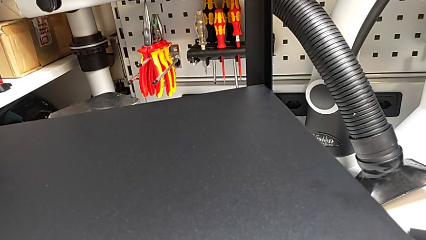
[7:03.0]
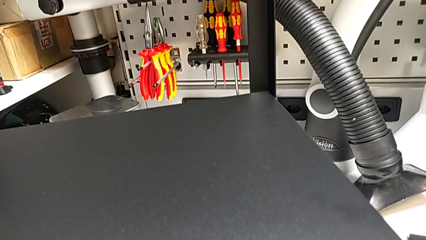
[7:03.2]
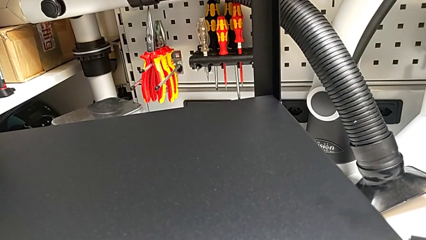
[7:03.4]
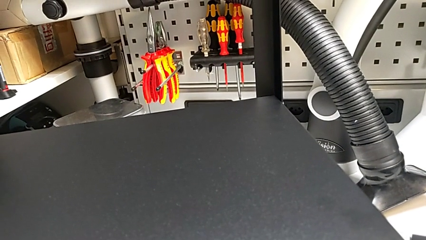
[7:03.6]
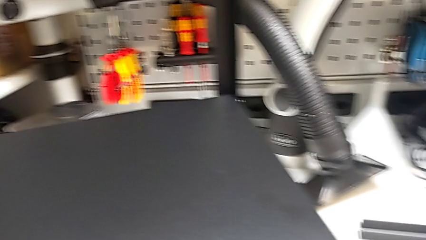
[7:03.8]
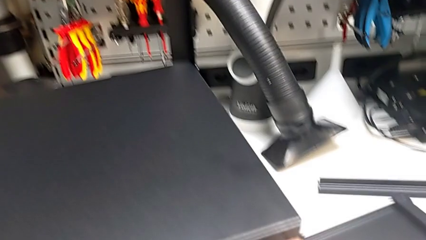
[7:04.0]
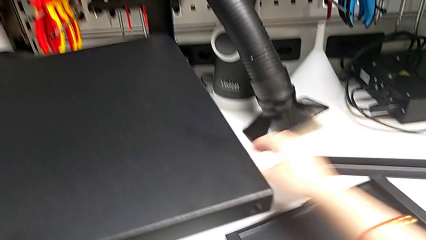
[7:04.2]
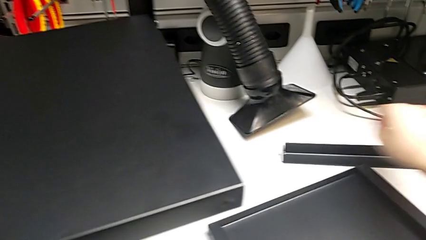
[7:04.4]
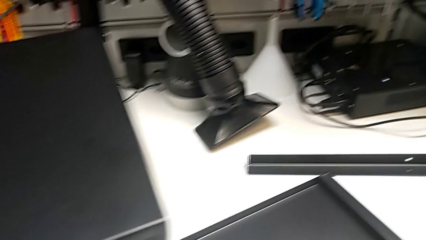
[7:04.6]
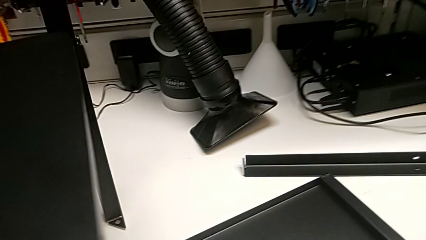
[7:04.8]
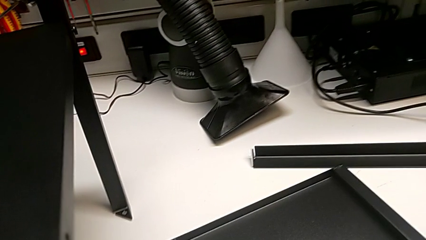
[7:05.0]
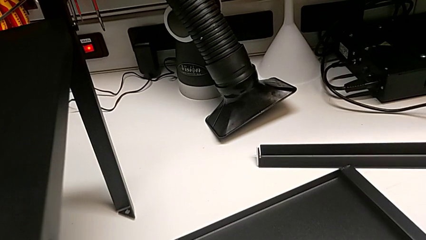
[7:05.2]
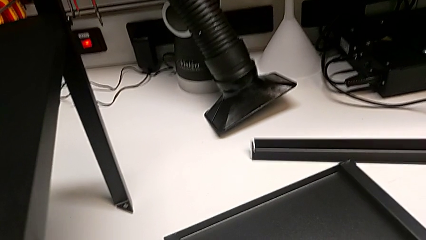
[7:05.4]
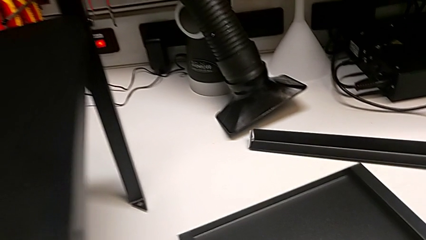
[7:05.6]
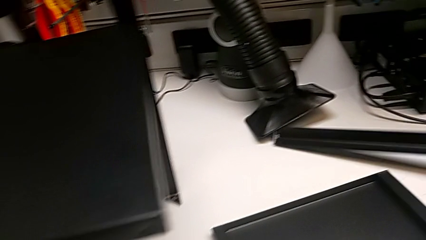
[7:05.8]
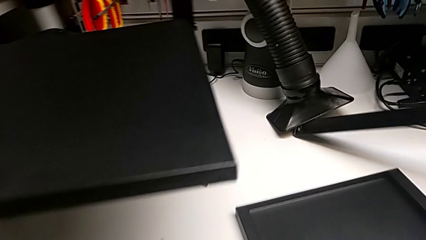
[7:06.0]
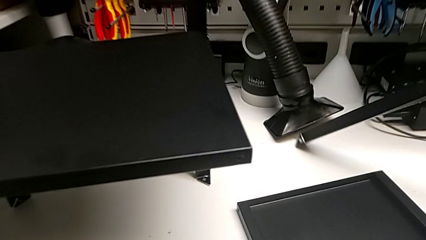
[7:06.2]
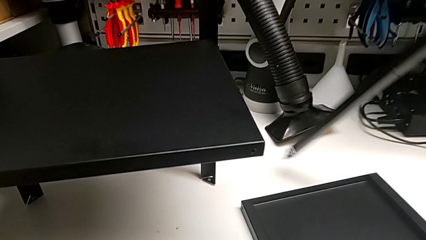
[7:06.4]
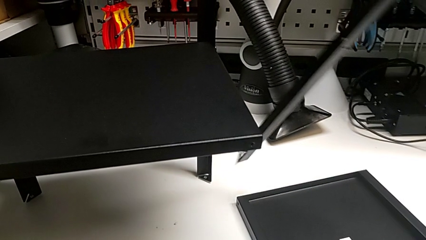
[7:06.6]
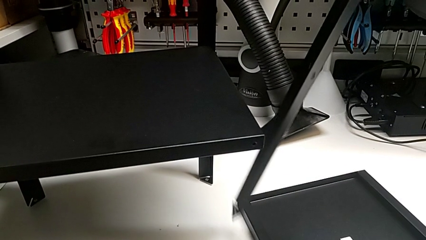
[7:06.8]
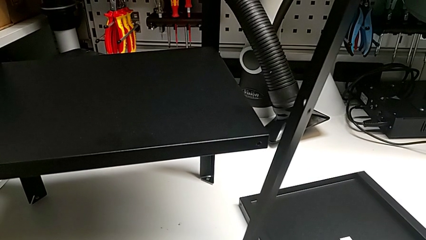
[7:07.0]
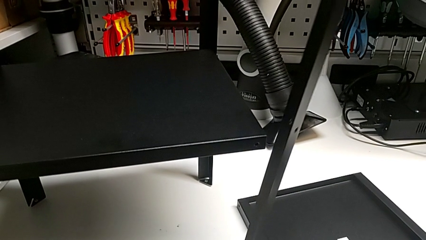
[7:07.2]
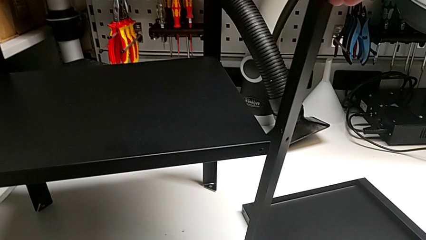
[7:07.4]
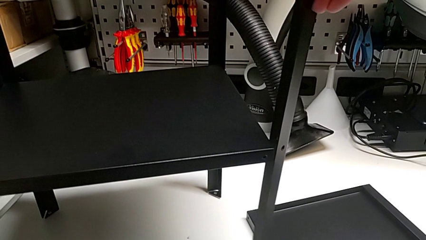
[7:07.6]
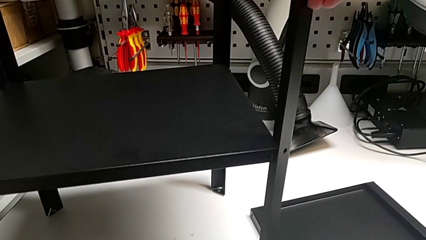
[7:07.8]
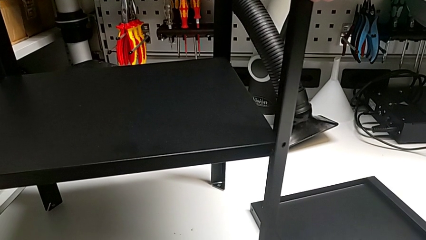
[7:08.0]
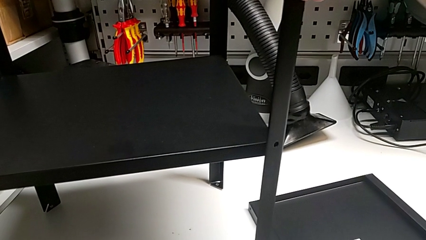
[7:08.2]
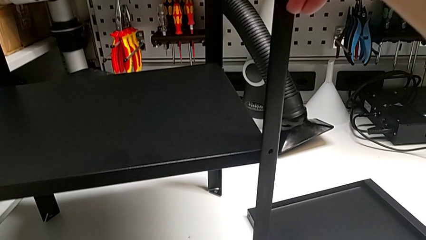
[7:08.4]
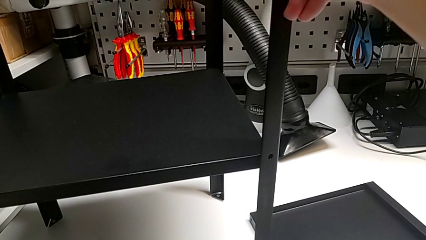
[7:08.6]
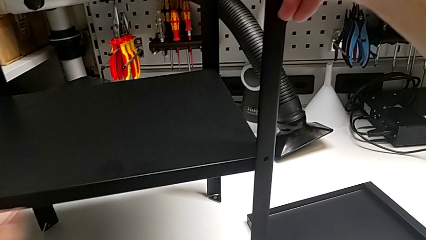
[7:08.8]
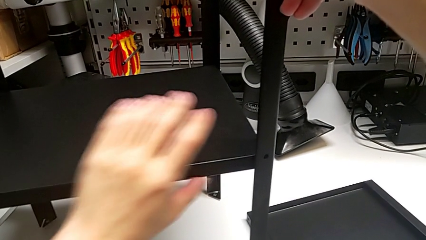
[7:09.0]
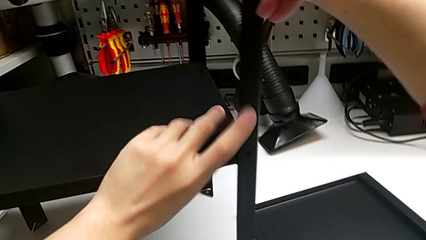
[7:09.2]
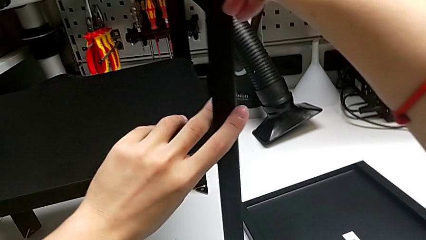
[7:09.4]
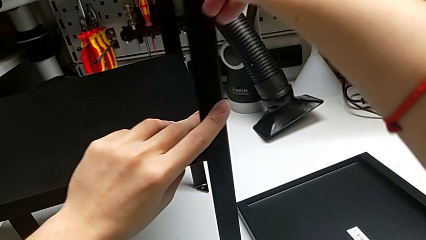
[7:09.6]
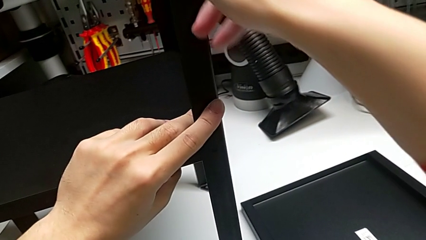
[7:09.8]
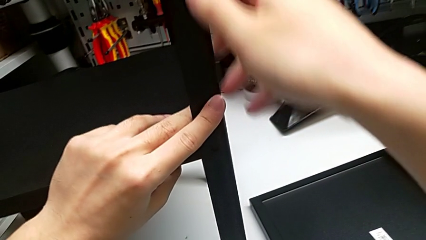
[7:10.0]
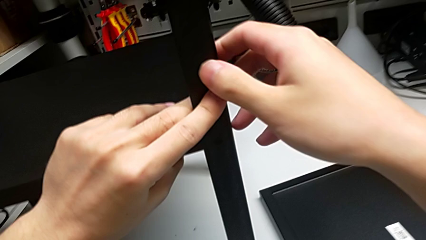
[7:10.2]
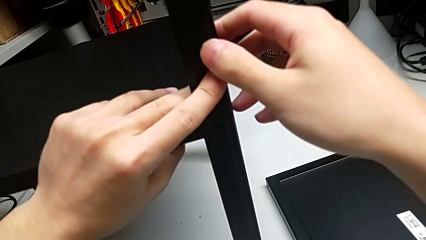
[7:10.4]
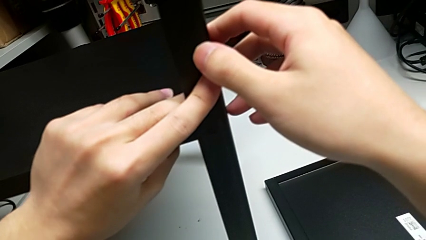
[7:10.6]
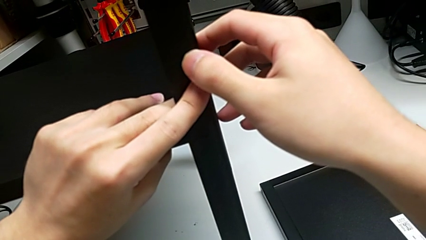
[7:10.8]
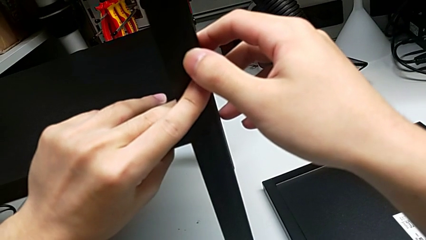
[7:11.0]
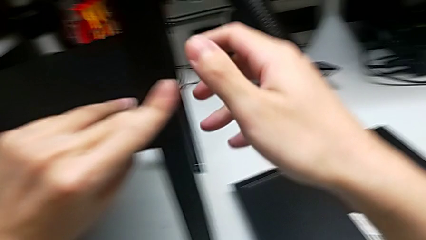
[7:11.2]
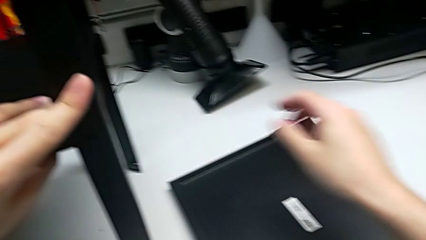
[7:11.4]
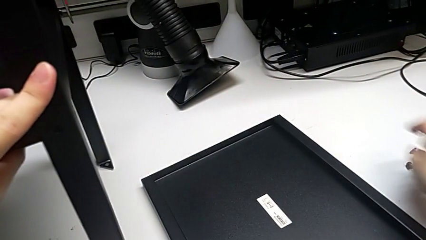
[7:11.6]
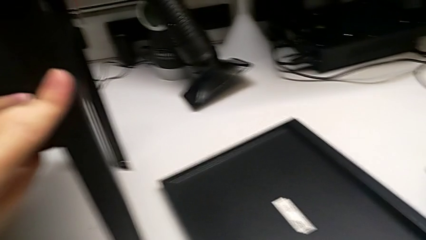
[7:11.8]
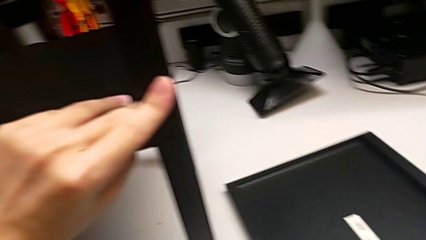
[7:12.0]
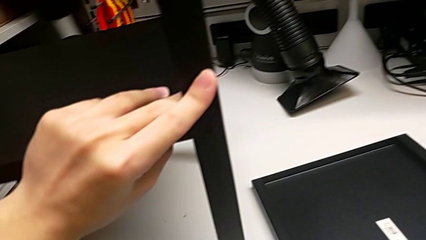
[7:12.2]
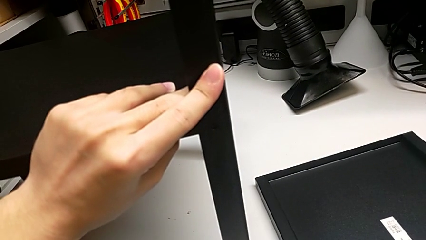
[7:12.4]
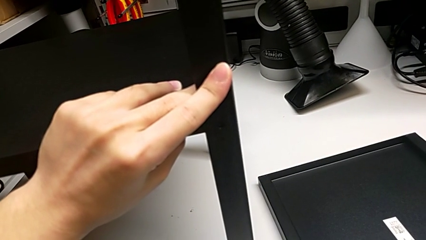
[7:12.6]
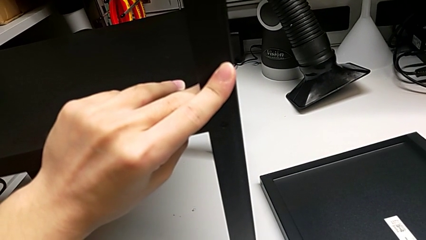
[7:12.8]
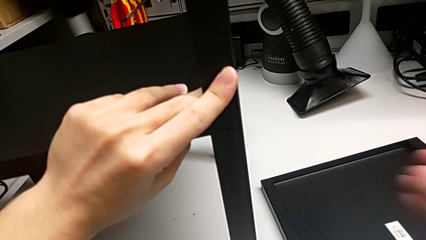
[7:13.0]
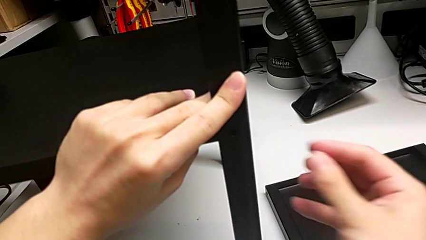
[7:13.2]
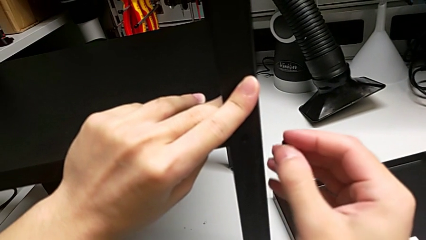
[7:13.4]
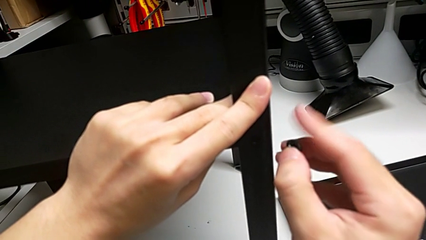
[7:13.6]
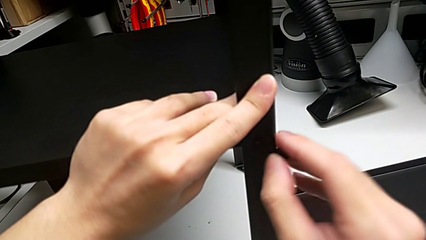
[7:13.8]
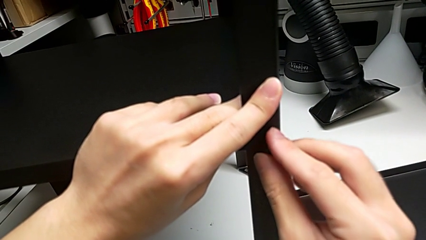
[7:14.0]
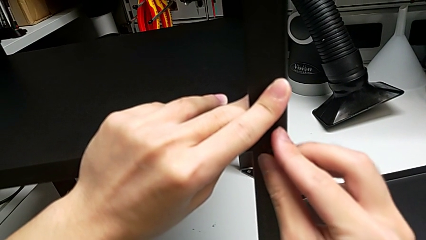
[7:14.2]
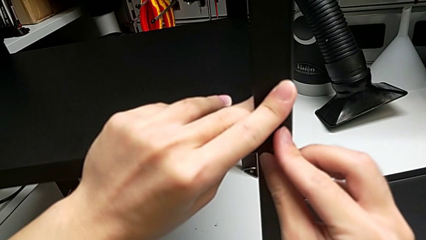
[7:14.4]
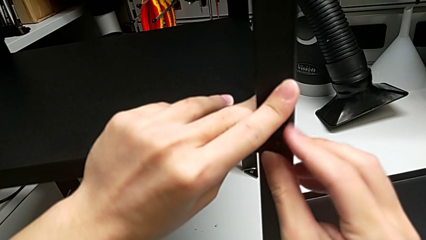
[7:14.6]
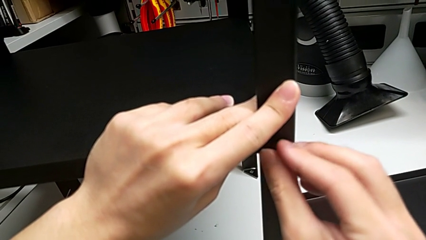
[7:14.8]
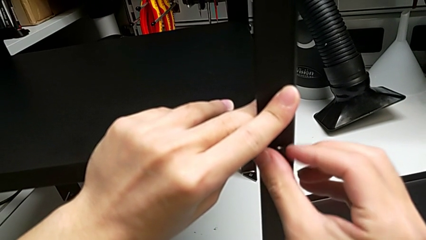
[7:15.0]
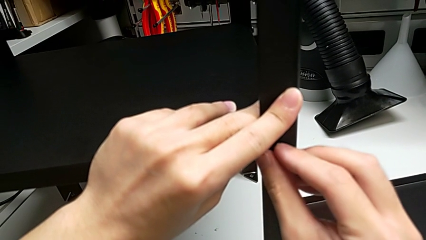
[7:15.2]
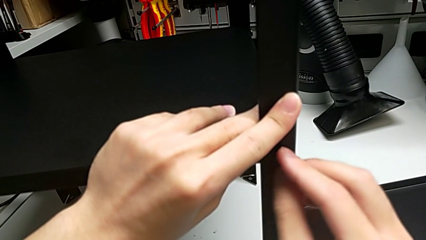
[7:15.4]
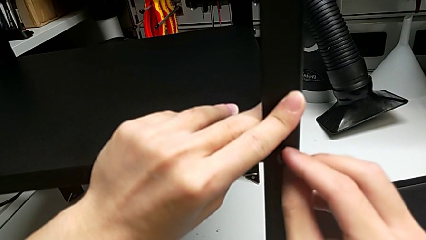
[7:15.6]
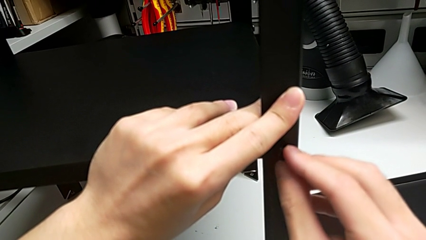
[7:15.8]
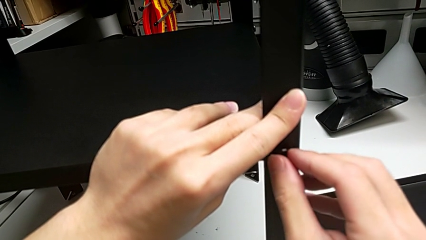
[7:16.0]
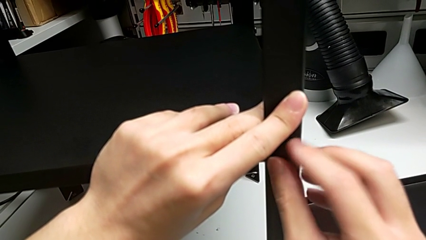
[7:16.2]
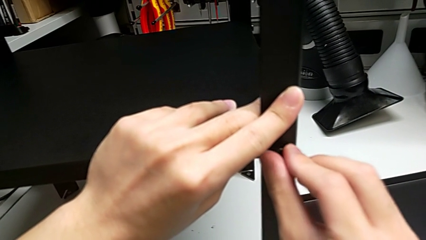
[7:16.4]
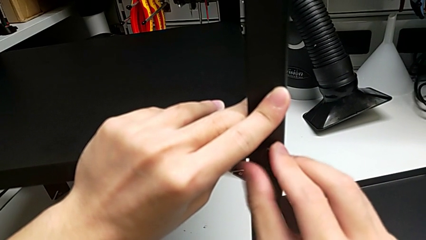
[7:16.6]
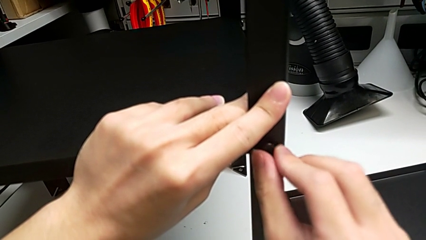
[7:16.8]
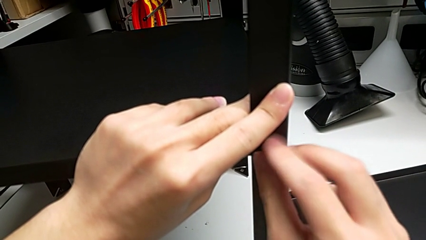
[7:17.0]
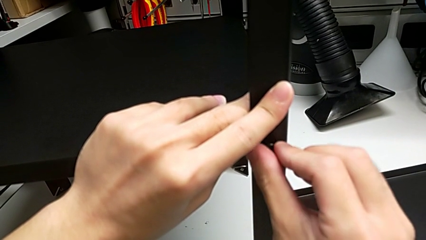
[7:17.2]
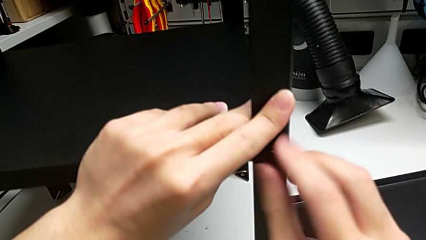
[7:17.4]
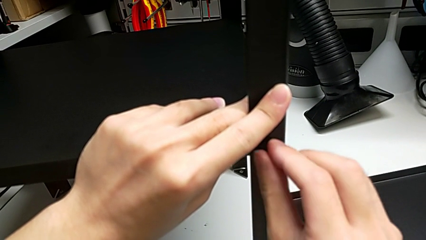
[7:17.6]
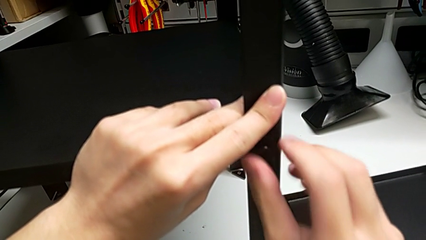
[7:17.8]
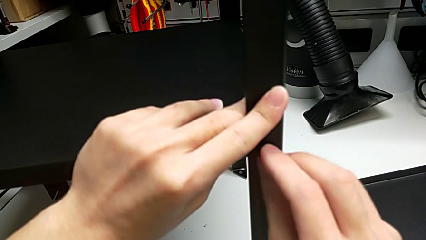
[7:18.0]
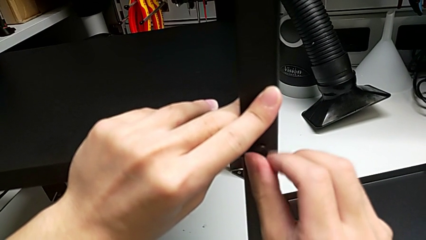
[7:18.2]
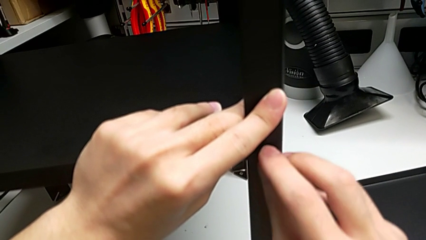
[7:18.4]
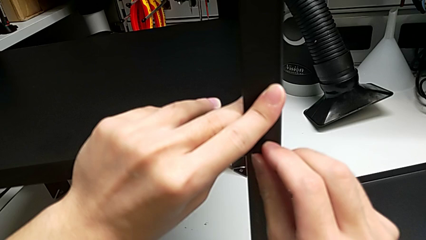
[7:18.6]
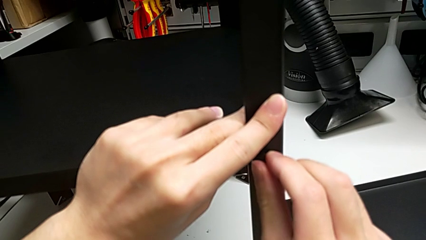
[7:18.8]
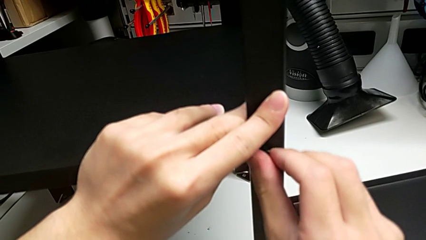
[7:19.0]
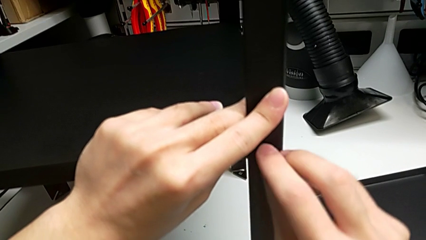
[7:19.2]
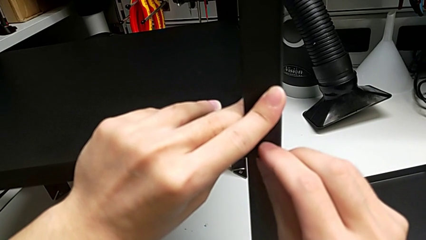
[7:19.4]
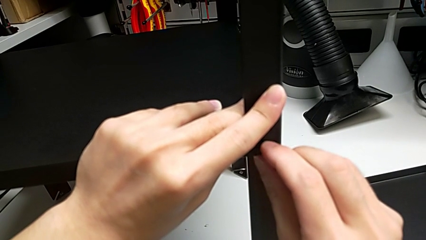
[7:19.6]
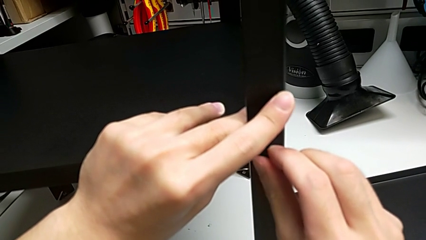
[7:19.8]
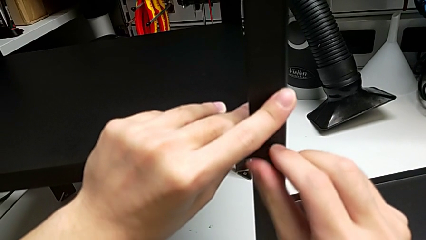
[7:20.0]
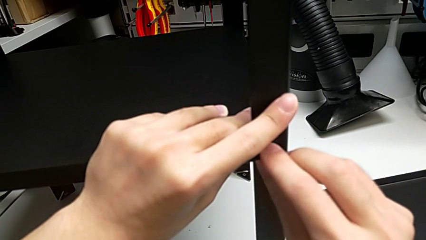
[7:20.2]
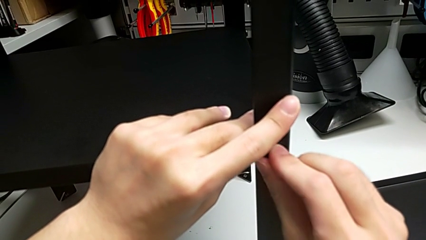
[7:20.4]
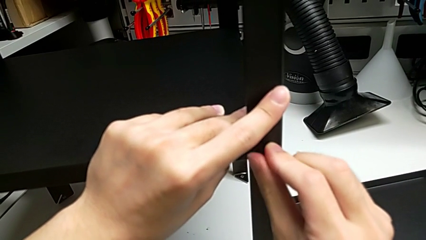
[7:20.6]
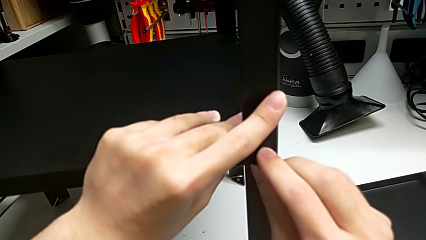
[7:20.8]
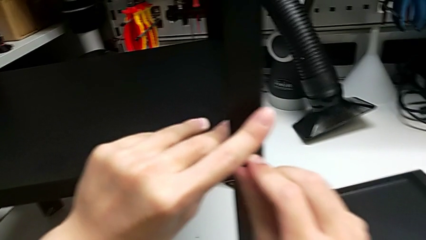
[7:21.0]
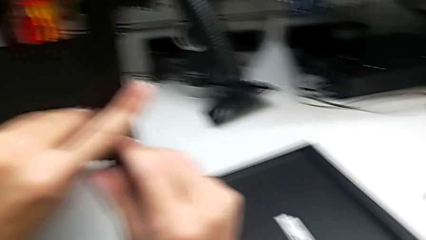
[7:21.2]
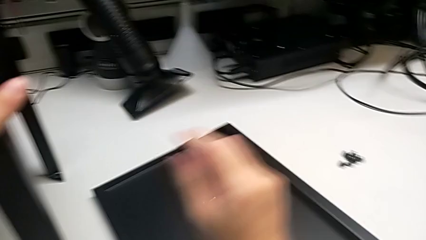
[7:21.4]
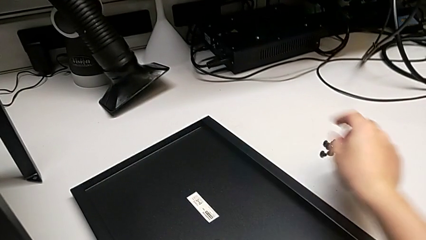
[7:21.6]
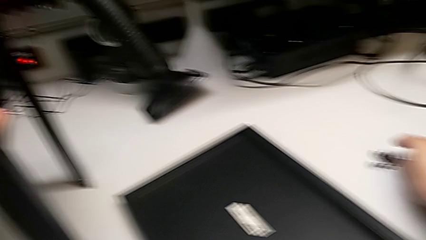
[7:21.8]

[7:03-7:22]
The camera wearer is assembling the fourth leg. They lift the fourth hex socket head, align the fourth leg, insert the first hex socket head and screw it.
